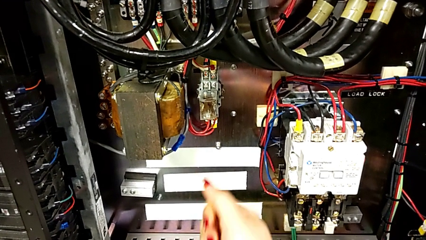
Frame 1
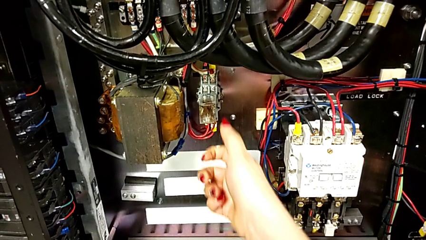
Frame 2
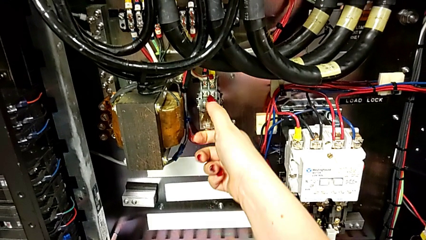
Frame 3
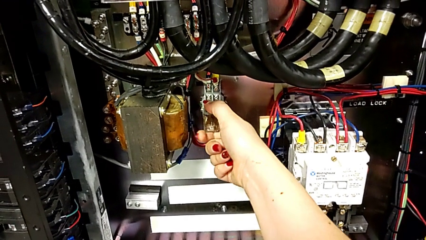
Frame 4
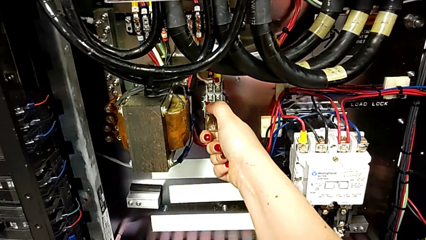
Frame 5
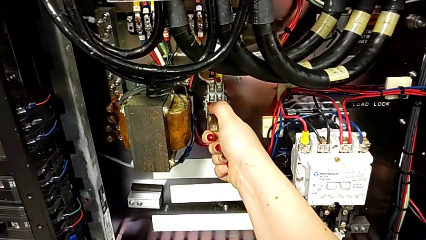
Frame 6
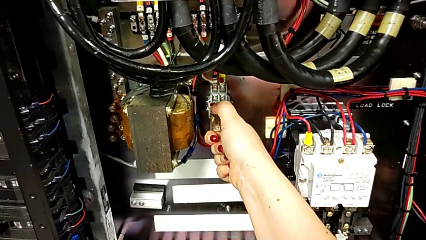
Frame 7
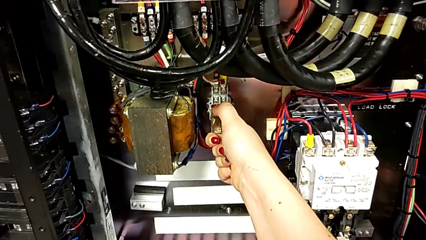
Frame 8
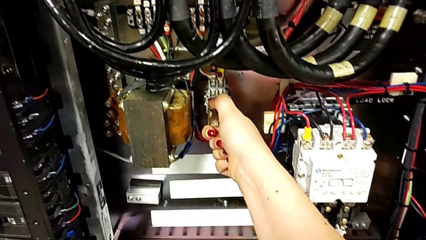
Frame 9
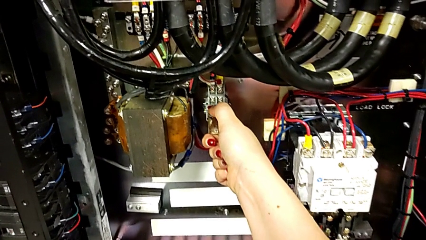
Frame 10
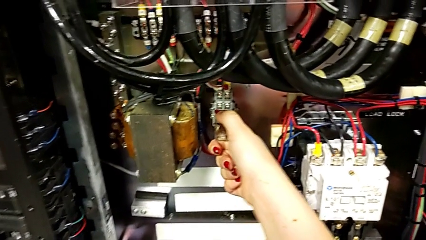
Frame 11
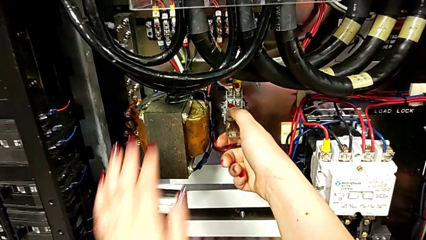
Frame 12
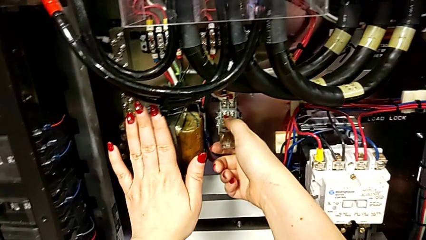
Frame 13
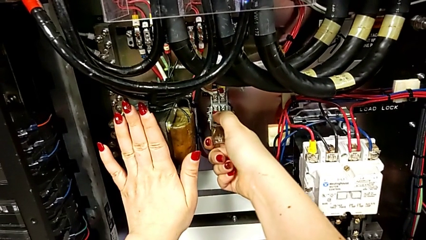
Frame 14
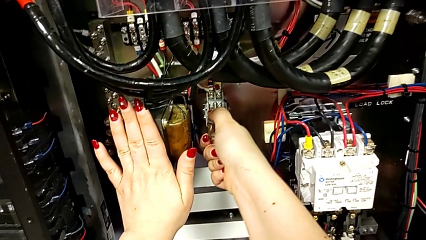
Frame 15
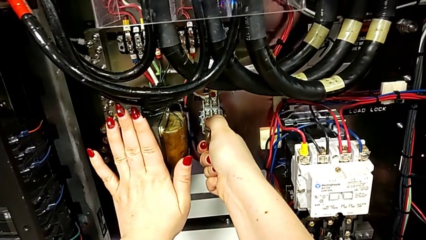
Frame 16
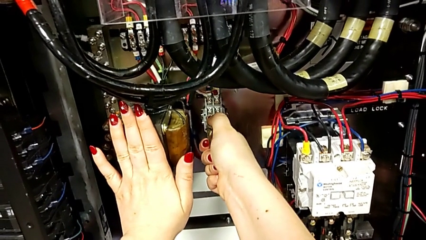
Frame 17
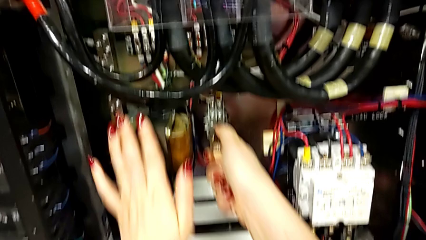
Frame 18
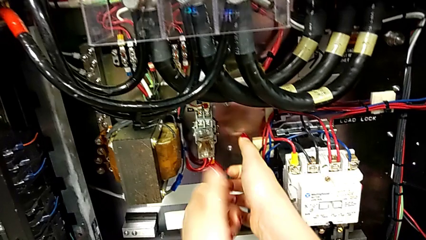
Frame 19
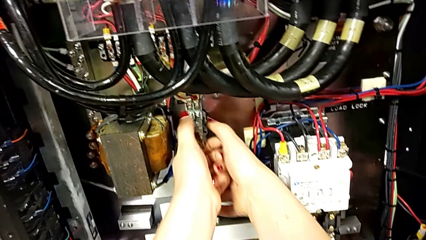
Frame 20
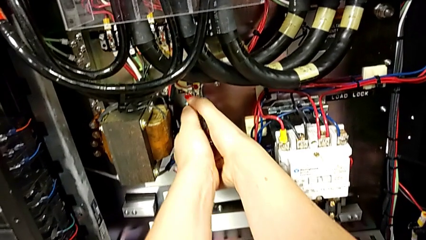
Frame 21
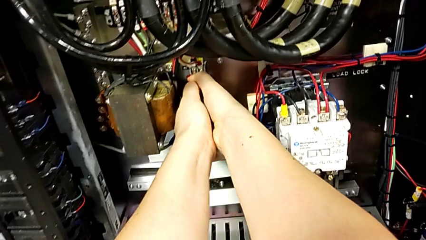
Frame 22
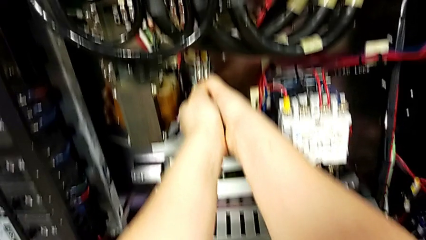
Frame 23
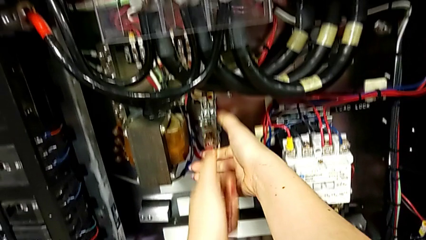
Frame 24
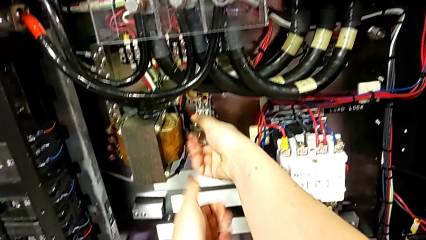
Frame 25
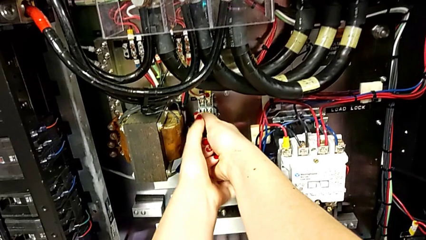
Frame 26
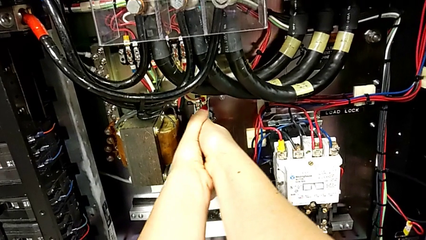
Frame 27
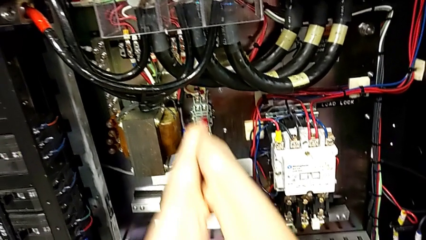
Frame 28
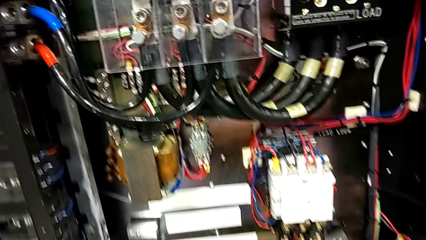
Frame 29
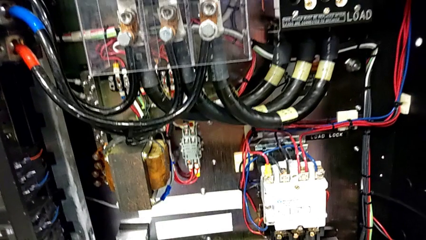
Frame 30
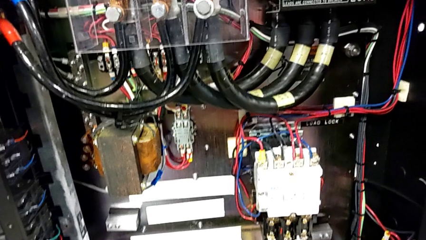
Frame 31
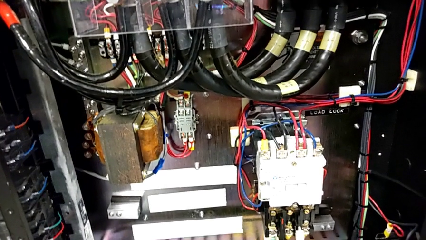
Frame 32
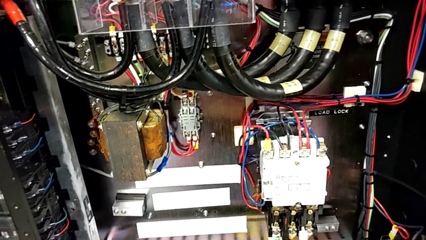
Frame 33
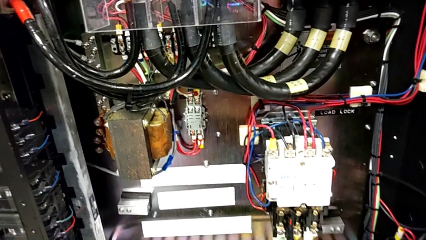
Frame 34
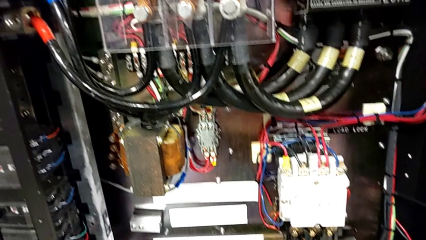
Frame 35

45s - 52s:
The camera wearer unplugs the components. They withdraw the circuit breaker.

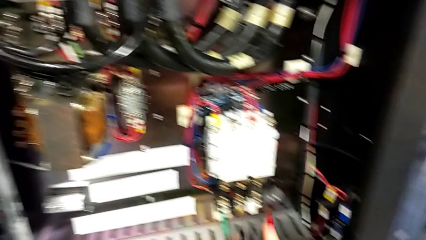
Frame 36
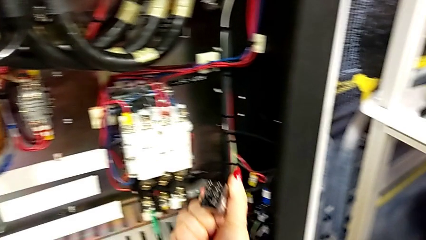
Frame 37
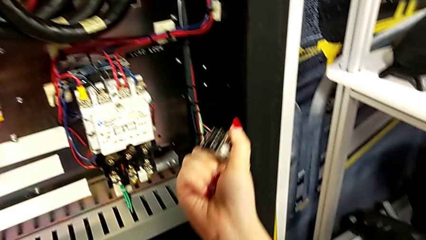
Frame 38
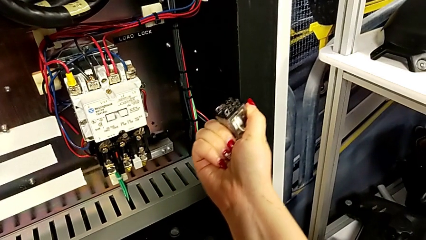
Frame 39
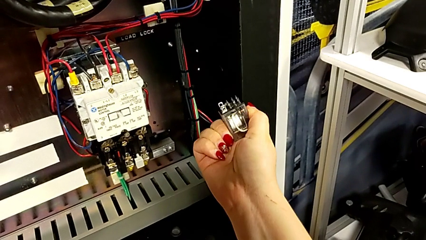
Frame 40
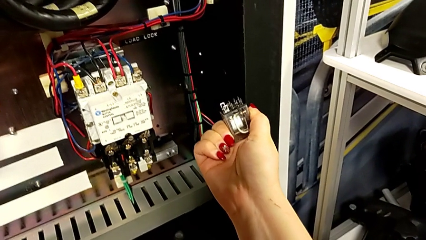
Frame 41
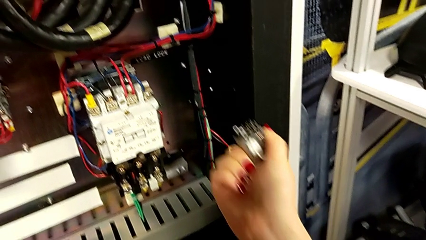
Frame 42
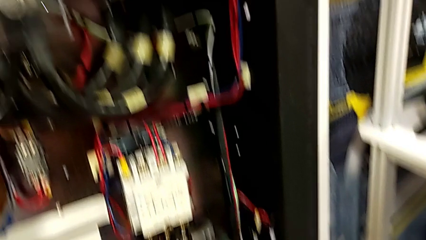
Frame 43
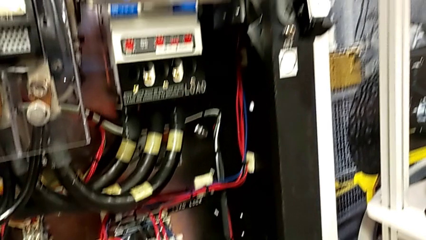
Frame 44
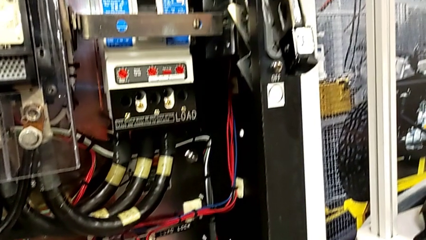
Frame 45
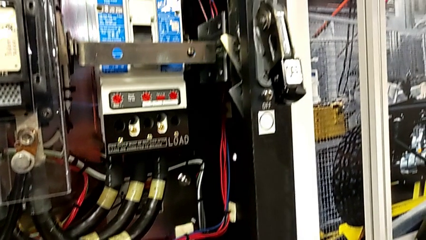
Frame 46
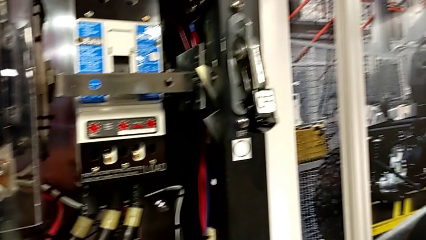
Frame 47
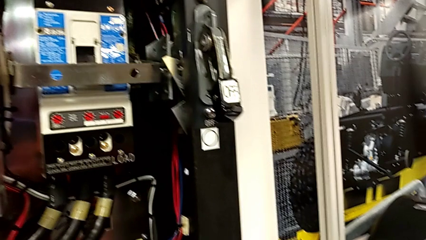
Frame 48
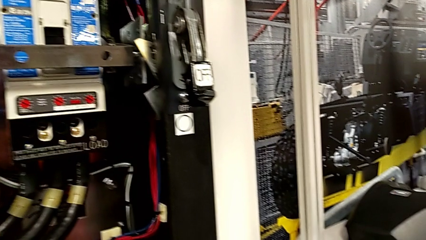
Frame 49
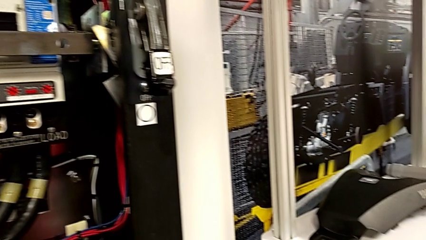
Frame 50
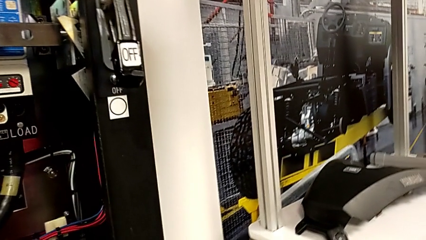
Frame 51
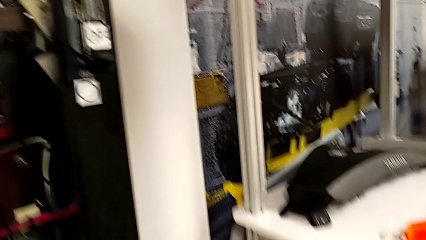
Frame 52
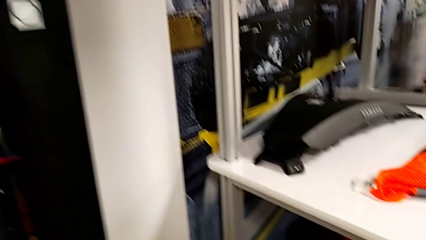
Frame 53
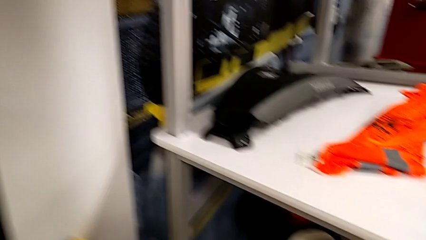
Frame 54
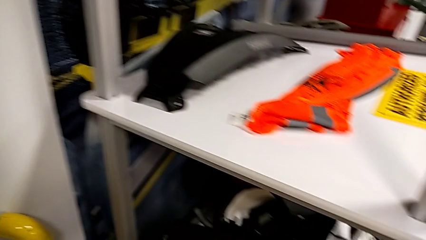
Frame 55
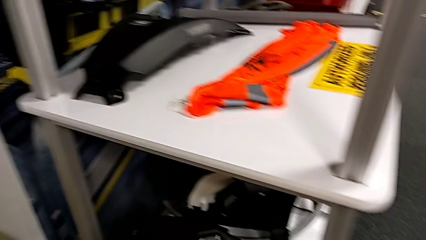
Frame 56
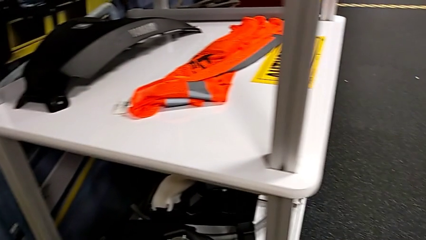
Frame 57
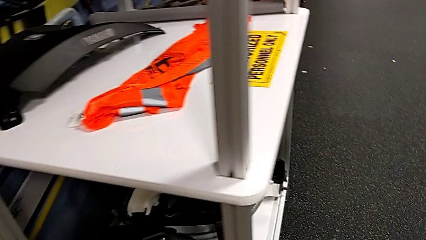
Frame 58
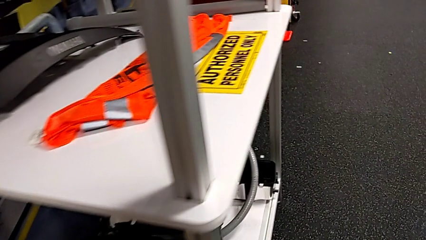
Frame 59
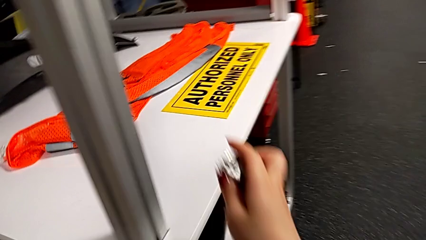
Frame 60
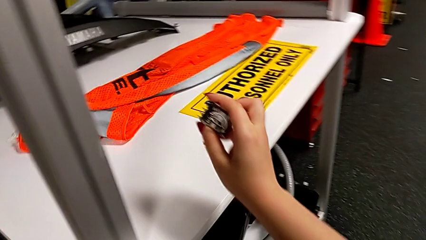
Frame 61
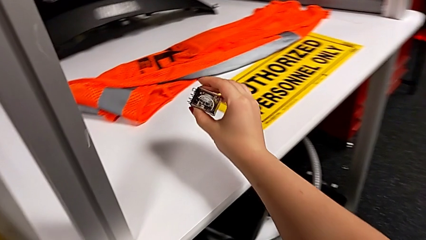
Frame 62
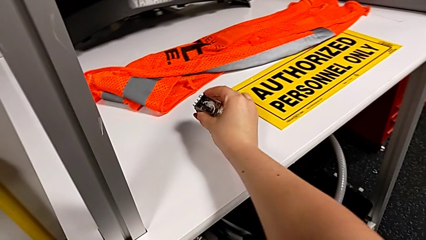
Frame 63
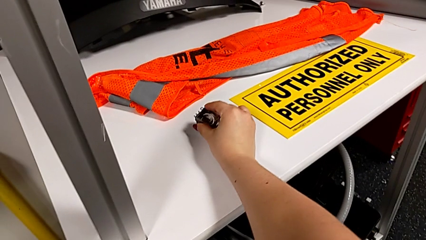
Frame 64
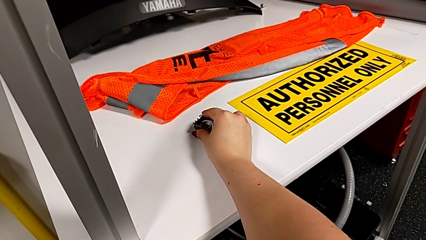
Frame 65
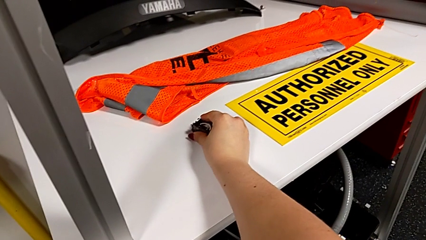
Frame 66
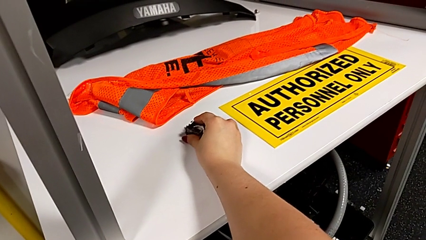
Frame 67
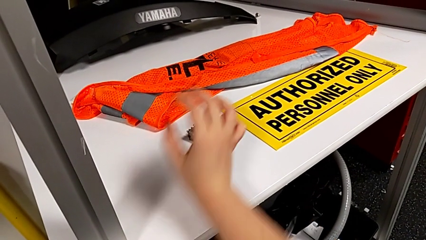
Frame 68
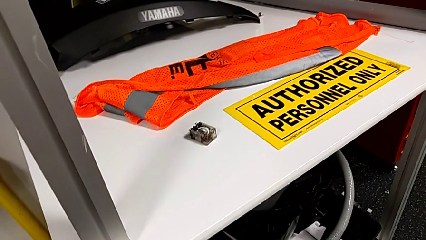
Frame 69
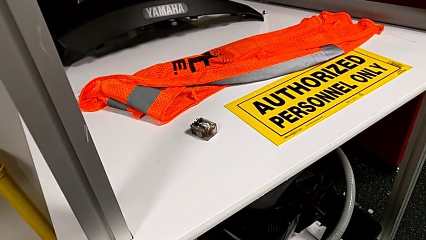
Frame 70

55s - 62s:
The camera wearer puts the circuit breaker on the quality control table. They place the circuit breaker.

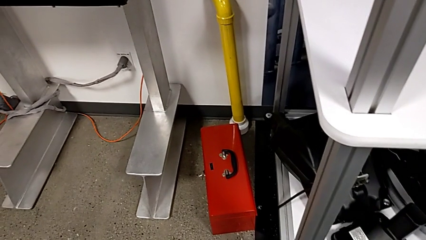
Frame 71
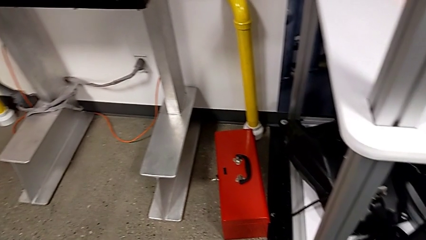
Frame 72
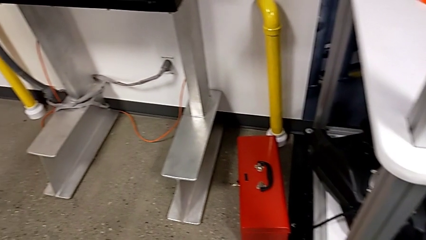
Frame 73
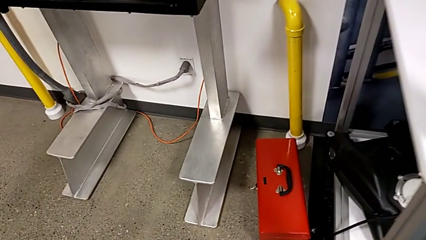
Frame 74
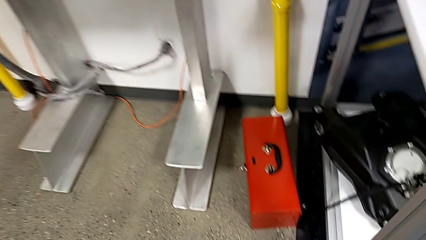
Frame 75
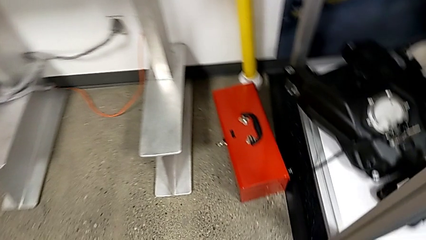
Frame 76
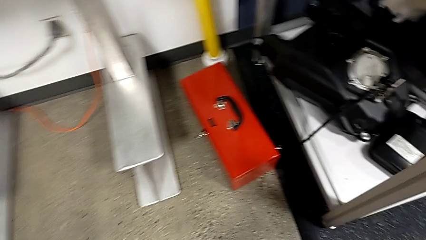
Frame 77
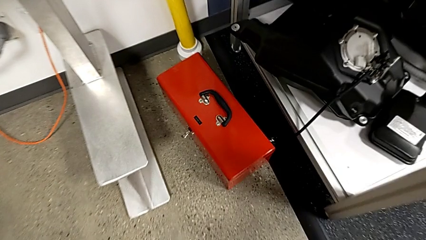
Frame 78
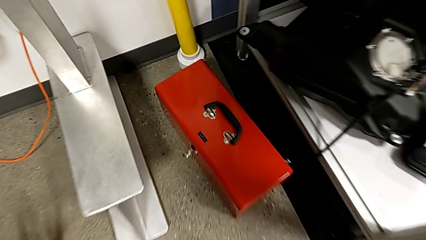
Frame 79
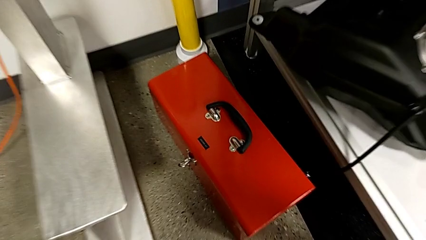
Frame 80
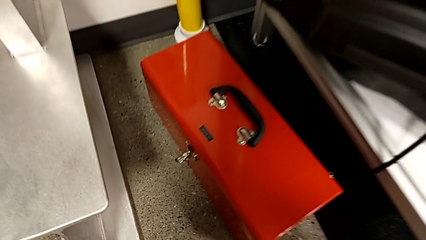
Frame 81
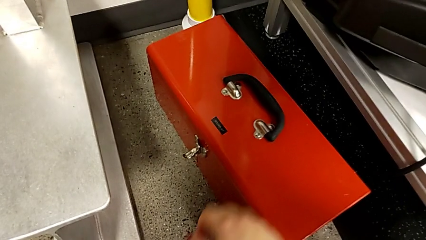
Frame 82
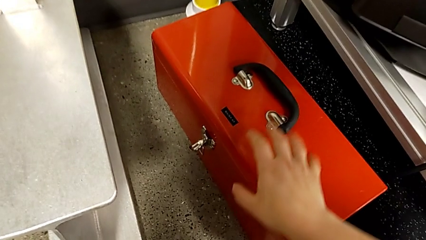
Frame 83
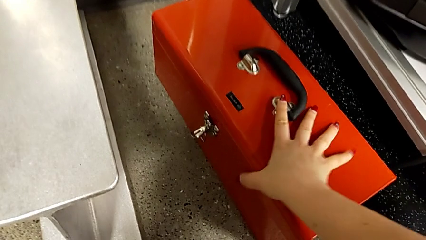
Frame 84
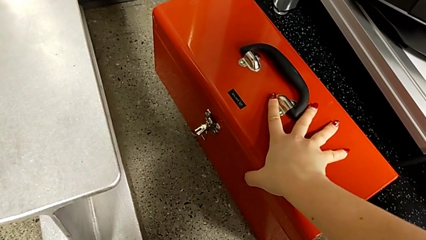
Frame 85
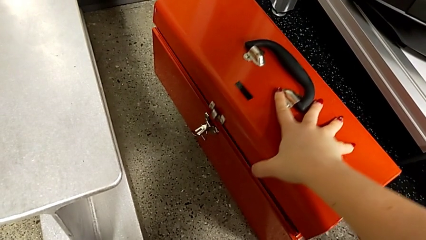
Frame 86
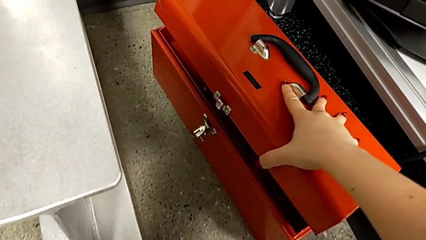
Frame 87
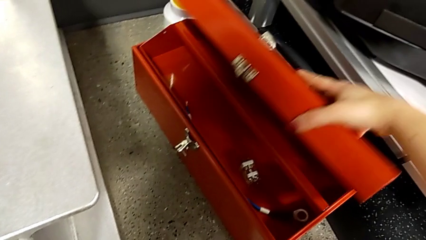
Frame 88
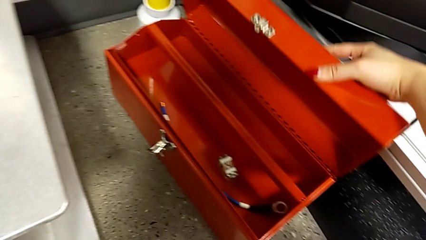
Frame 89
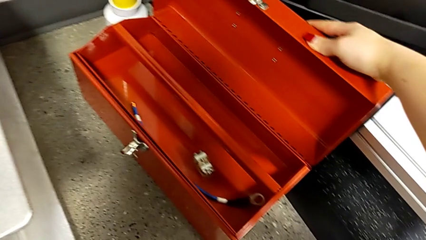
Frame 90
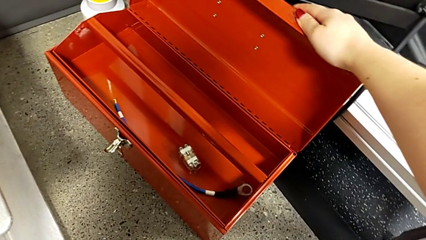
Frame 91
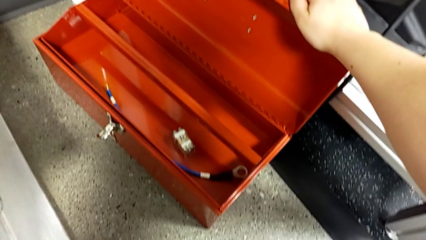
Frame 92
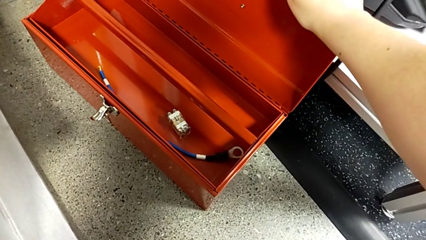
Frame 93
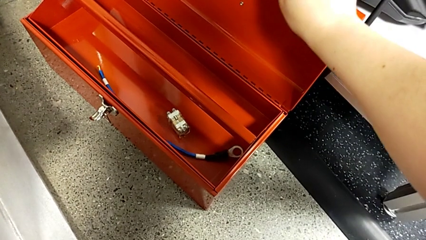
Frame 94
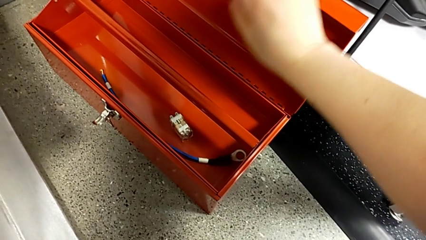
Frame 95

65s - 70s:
The camera wearer is plugging a new component into a socket. They open the toolbox.
